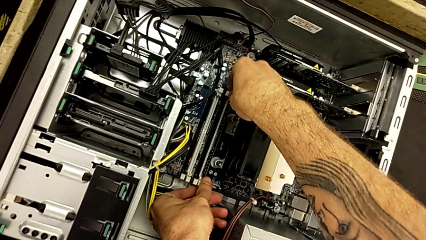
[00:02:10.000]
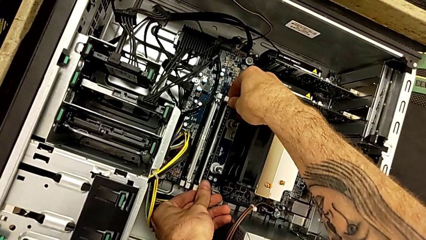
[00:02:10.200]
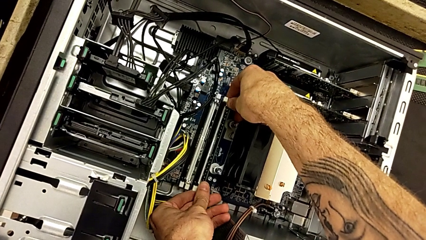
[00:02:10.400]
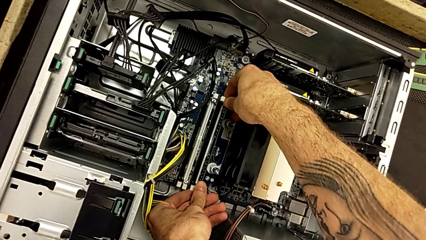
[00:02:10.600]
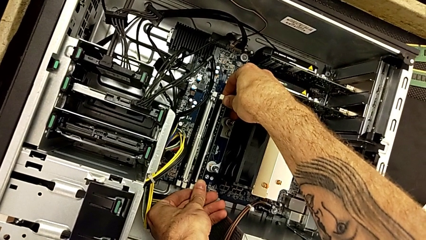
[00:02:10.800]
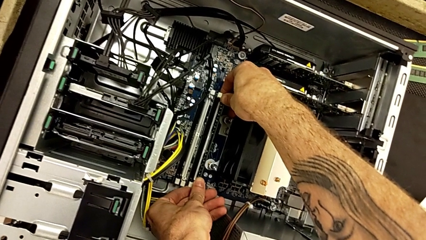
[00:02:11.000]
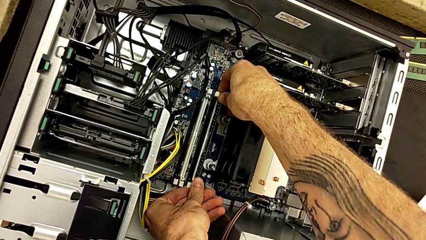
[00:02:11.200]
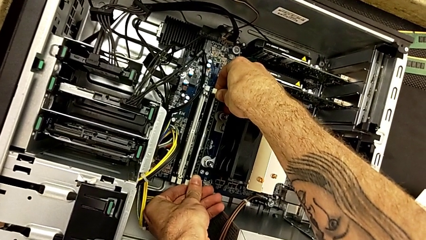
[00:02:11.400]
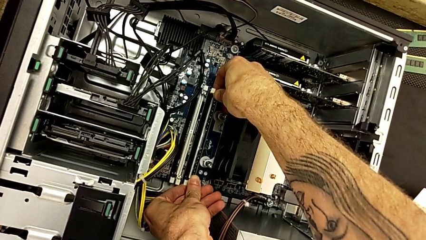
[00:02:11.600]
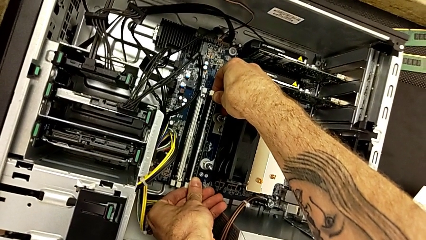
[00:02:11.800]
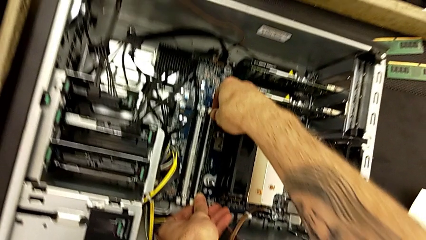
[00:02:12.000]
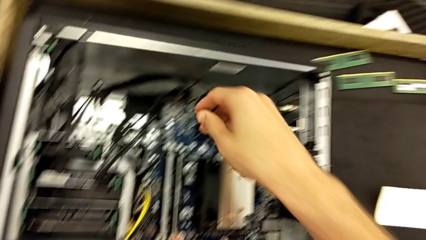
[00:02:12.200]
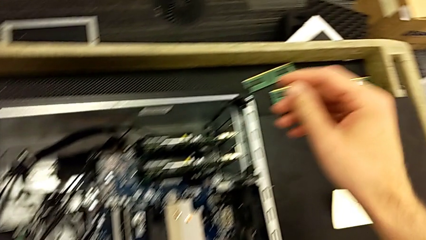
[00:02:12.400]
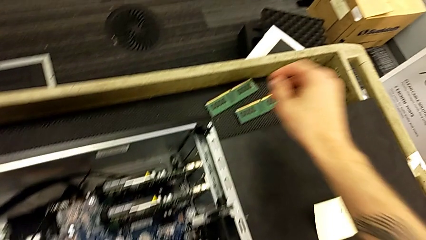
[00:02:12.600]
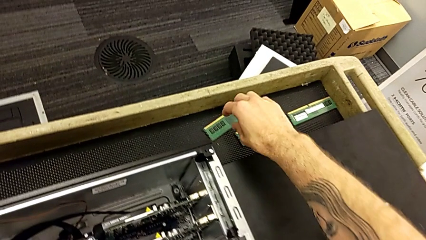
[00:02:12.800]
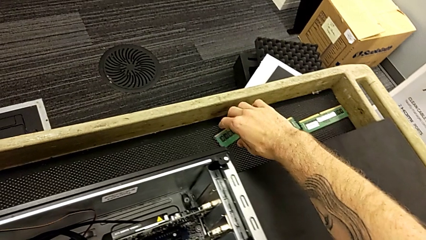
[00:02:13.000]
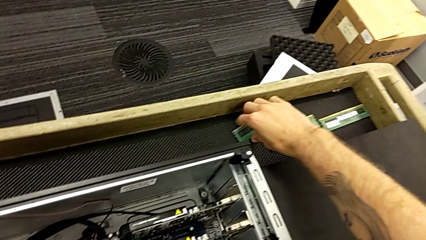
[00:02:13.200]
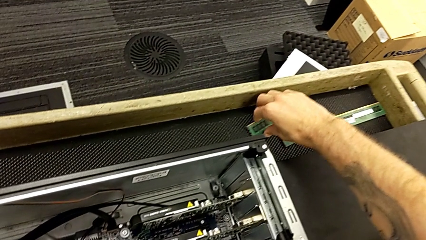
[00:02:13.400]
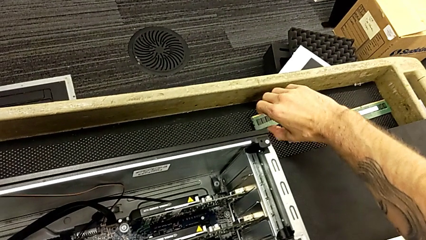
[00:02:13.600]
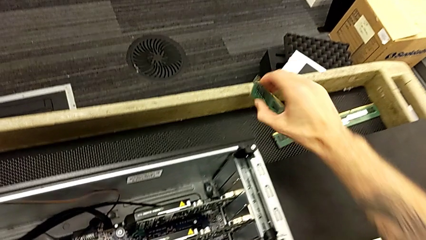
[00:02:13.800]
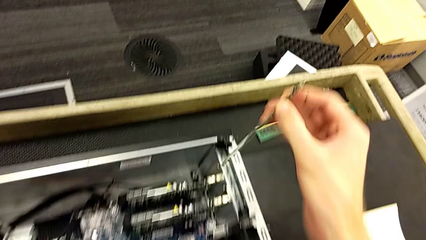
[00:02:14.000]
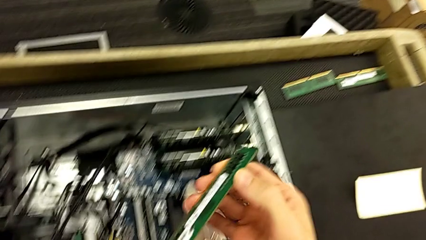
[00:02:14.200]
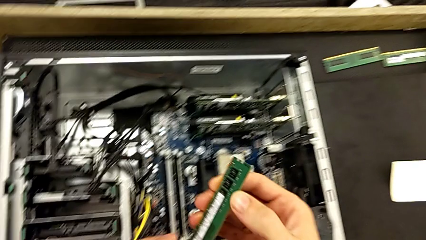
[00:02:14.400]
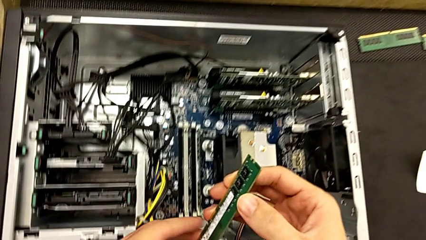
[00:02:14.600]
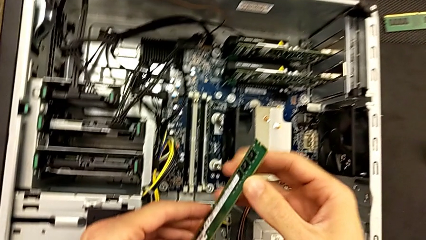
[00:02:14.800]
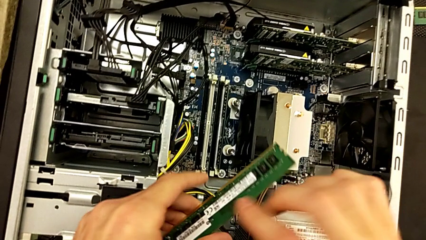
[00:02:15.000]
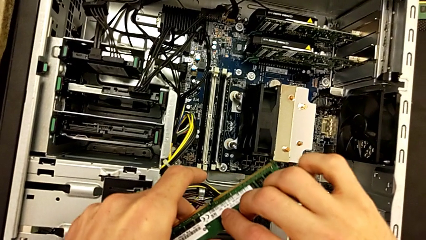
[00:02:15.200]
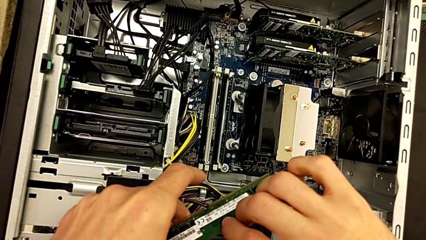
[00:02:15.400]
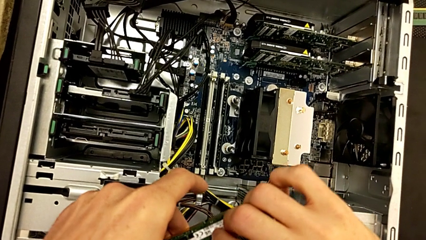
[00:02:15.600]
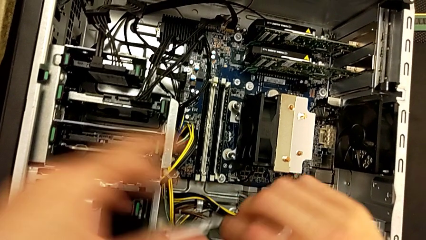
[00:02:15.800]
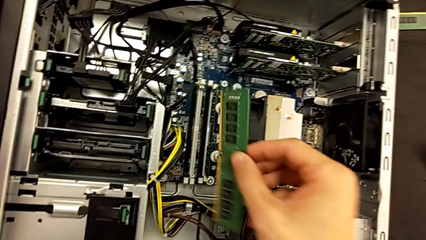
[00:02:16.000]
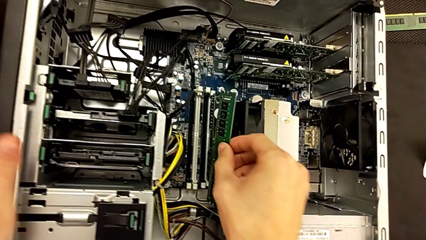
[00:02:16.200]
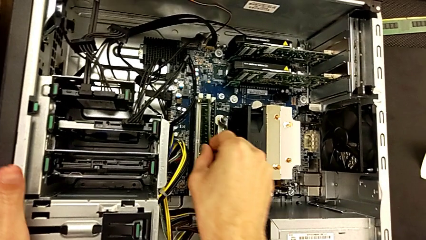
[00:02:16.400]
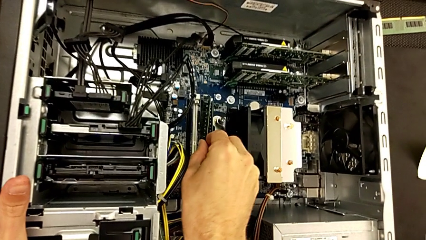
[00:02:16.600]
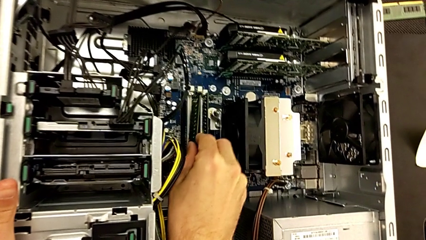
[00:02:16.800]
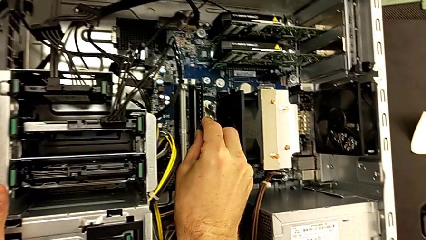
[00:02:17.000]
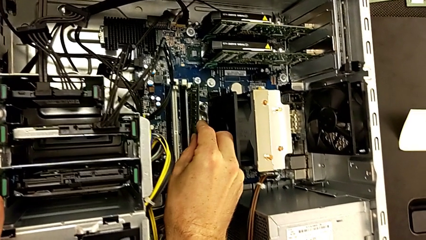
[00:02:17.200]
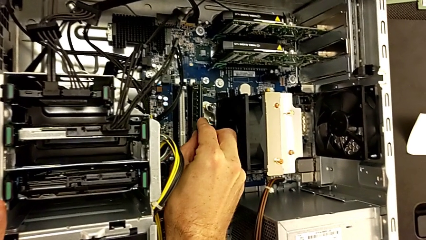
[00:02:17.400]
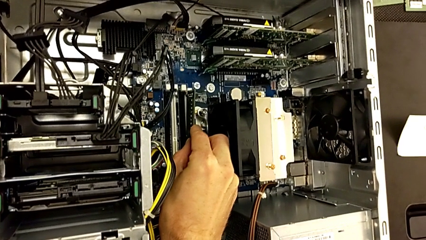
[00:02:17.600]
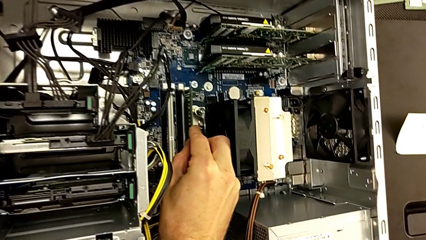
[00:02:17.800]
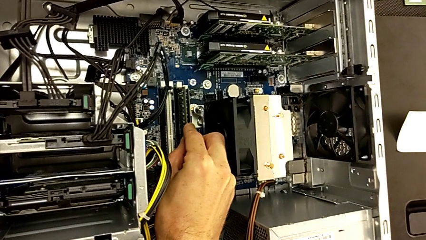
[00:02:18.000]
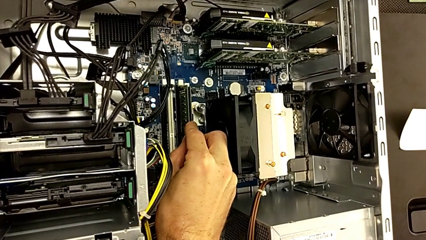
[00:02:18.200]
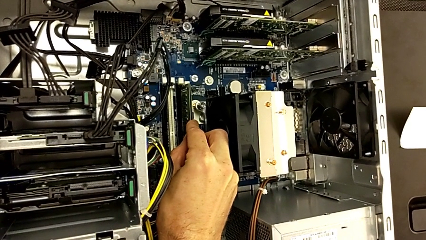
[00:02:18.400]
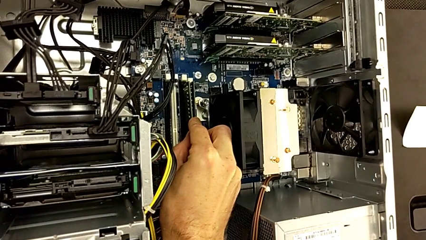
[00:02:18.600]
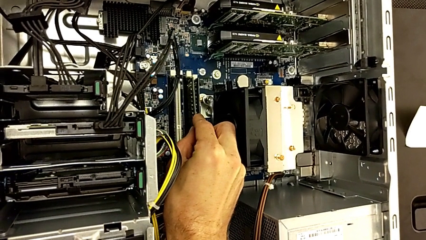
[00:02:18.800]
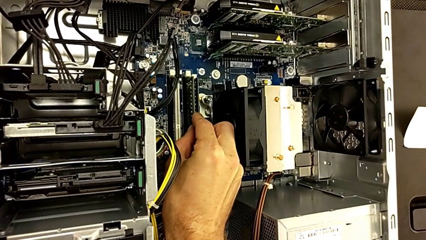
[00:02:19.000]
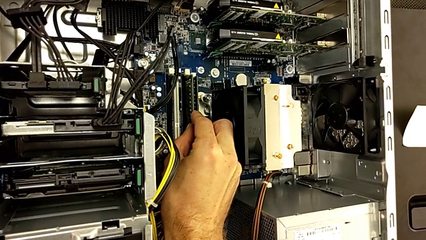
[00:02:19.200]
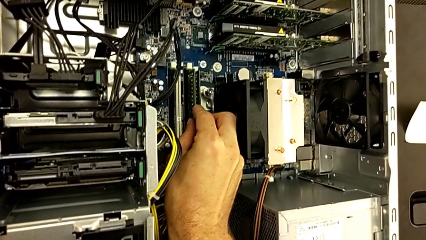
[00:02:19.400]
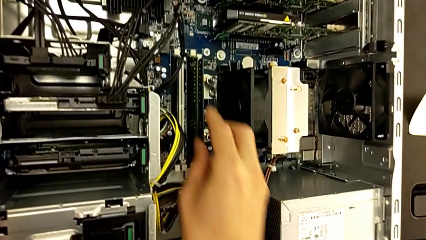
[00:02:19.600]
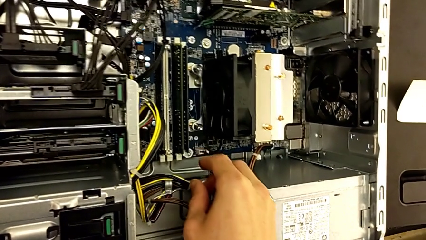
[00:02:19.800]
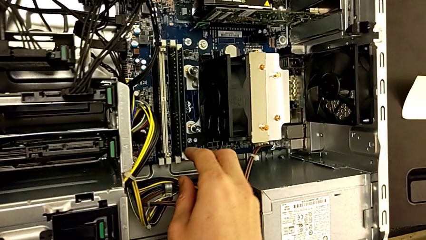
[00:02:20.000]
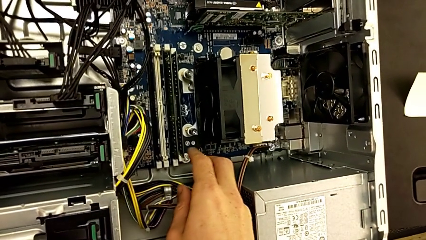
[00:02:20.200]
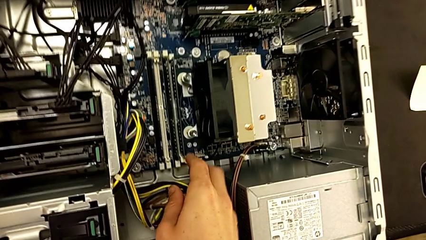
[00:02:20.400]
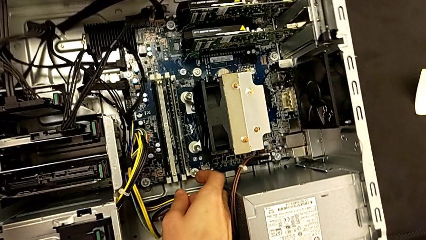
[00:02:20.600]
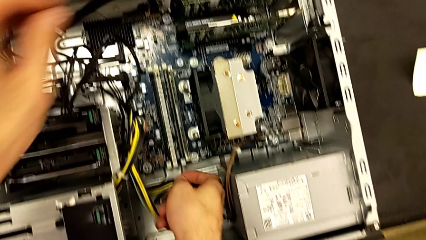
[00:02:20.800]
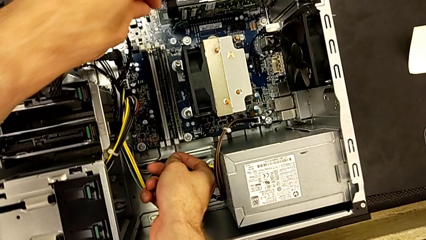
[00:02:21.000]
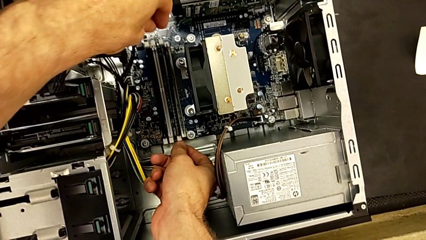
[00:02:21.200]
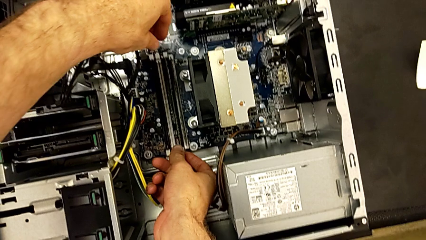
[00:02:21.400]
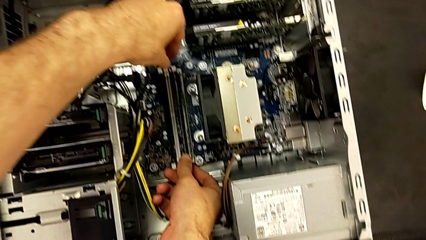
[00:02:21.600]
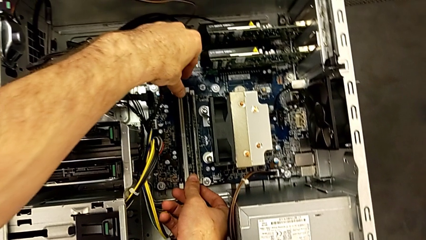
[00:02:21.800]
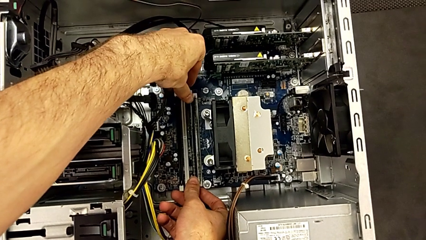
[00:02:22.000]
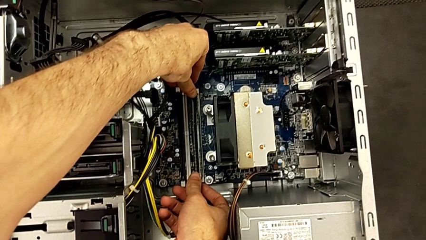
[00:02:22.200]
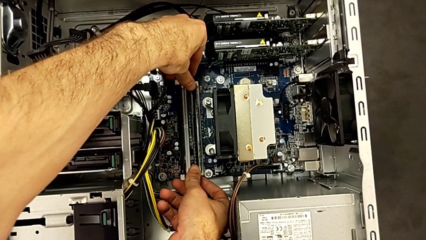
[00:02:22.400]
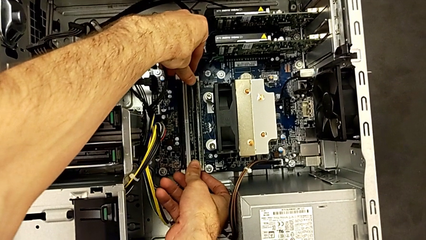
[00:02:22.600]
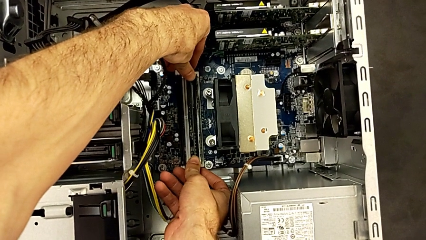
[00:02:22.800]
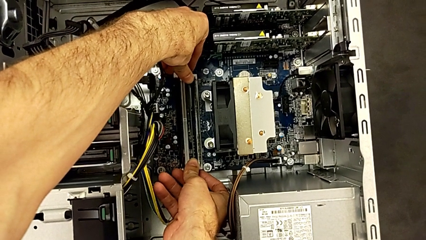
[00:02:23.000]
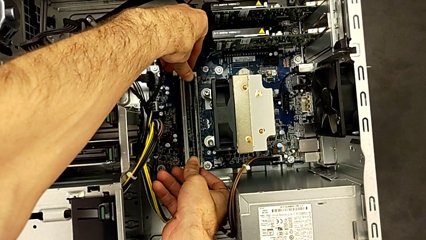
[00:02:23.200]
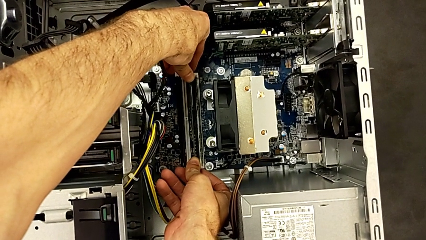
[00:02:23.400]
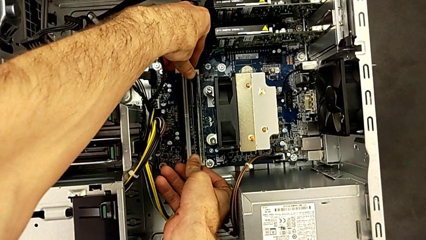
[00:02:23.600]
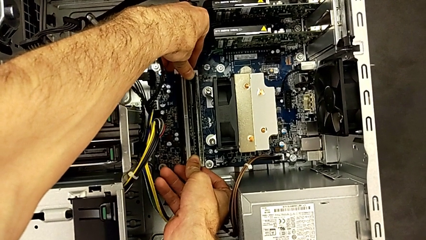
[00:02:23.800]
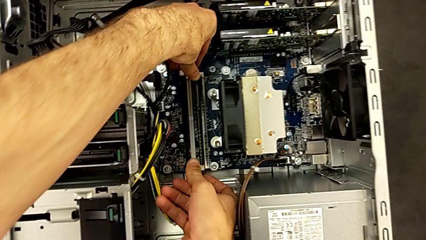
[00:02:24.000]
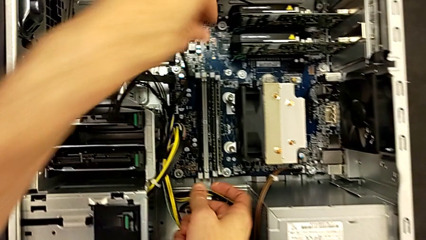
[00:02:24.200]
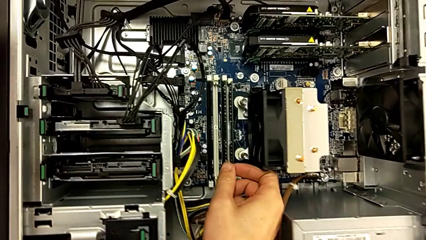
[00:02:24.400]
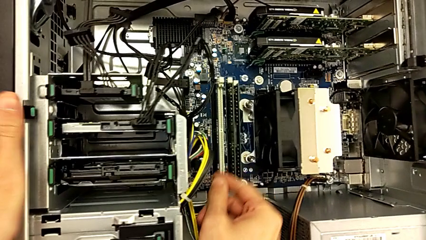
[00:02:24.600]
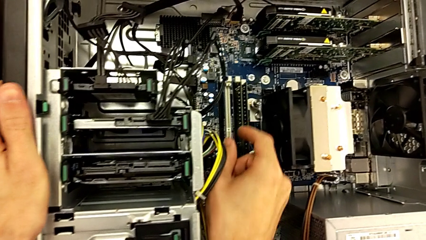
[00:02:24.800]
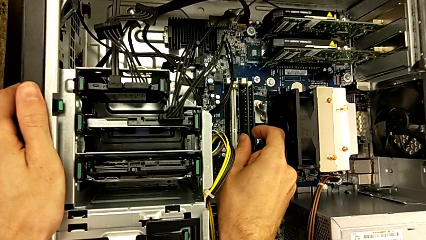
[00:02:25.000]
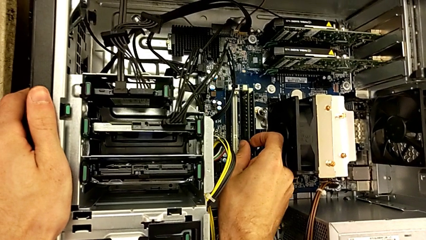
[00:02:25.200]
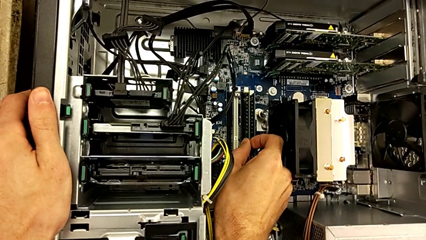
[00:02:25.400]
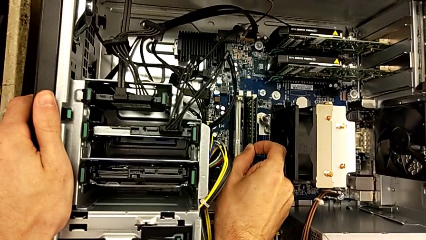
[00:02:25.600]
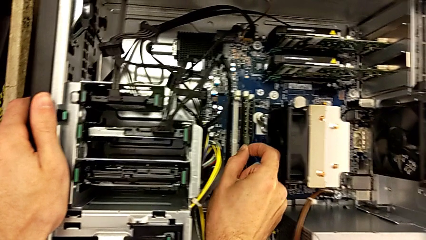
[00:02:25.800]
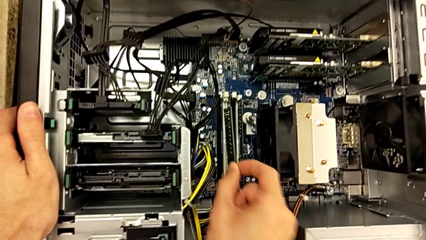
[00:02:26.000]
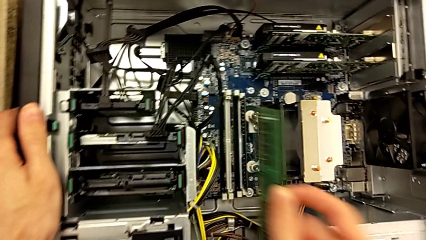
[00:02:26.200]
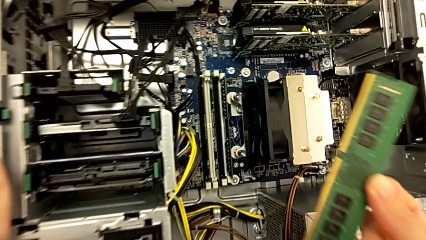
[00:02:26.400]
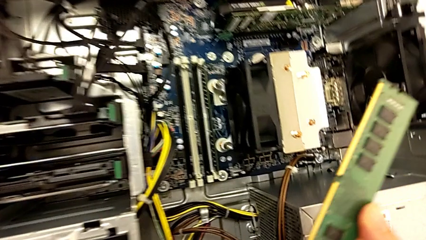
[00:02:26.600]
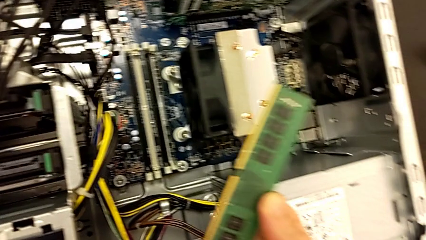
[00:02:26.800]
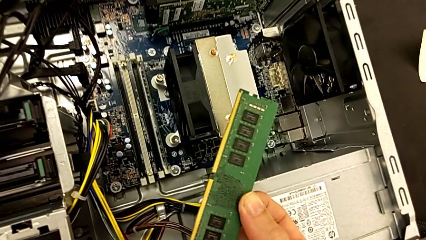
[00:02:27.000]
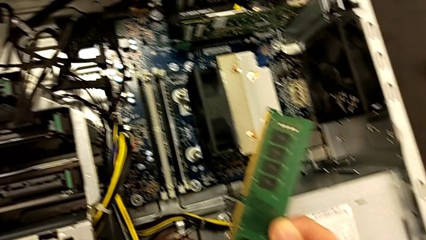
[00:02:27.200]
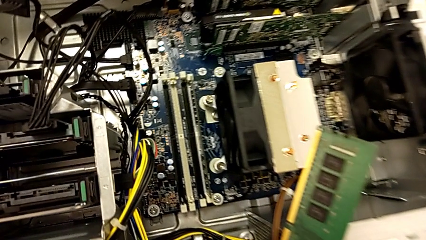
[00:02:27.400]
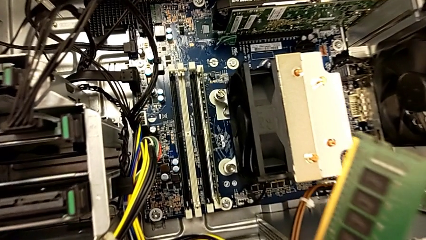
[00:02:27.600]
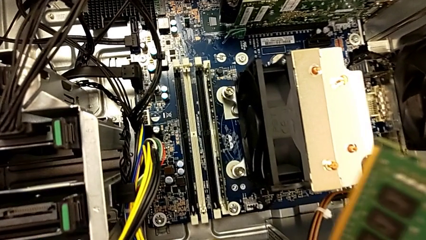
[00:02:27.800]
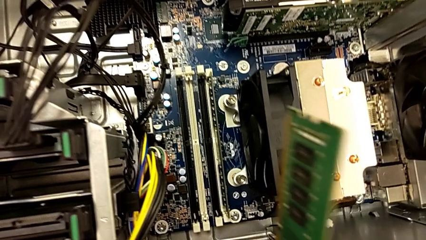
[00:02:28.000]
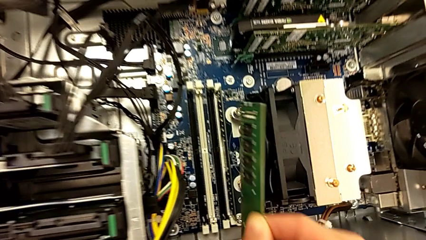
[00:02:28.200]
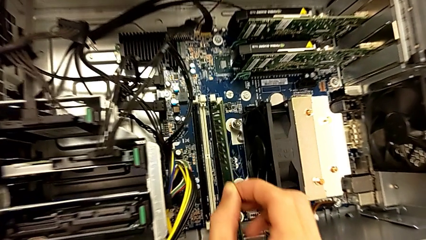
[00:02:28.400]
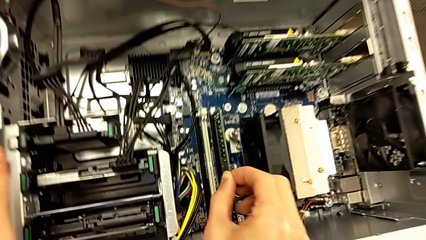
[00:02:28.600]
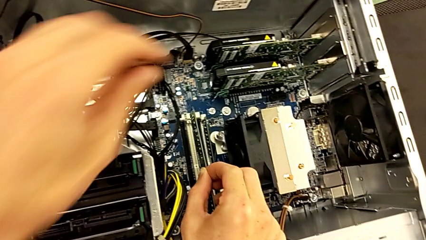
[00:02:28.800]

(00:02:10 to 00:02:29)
The camera wearer is putting the RAM back into the RAM tabs. They close the first RAM tab, grab the second RAM, lift it, insert it and lift it.
